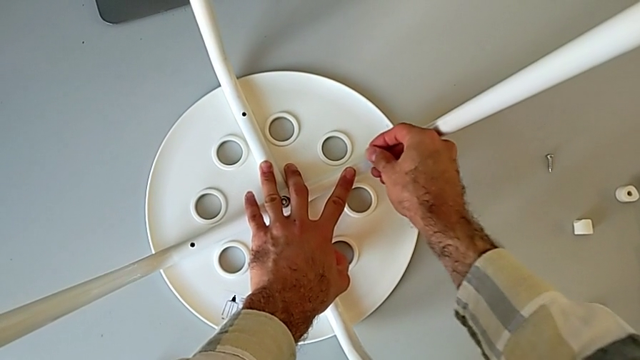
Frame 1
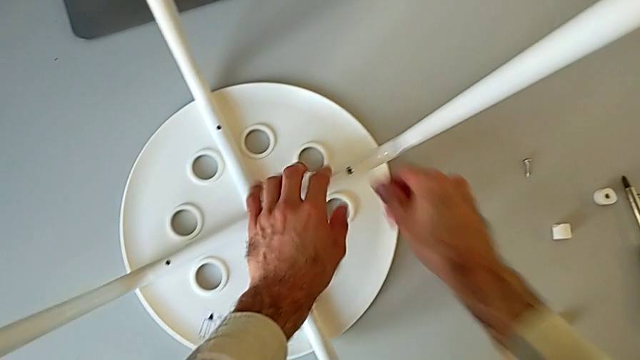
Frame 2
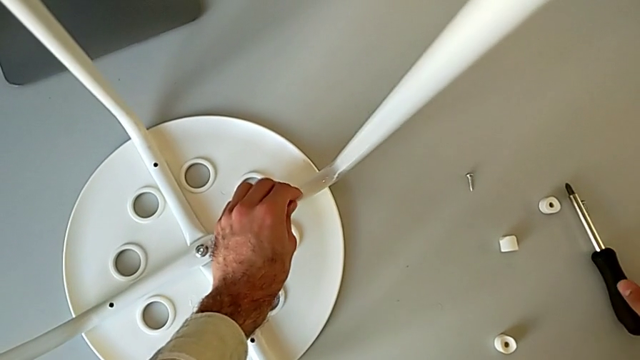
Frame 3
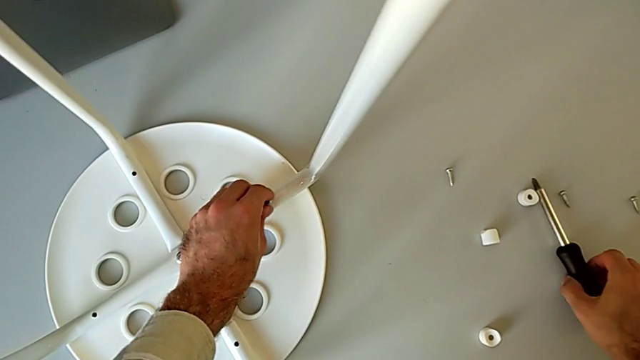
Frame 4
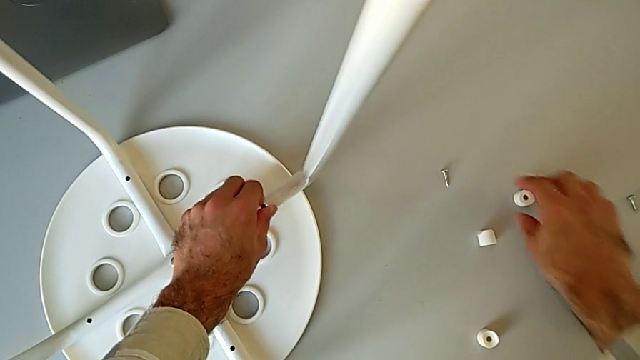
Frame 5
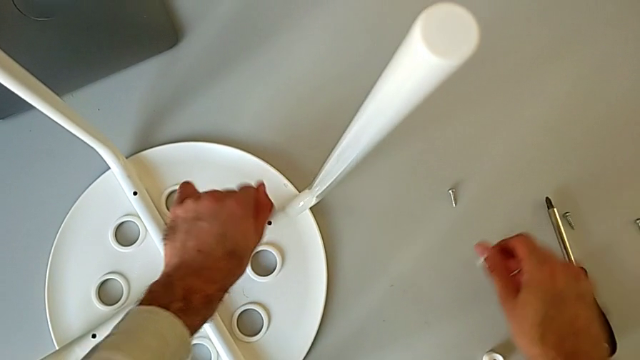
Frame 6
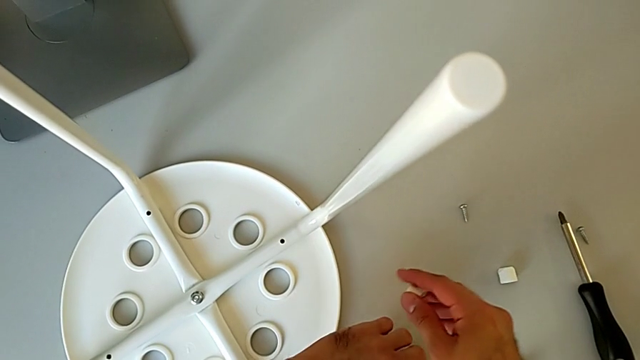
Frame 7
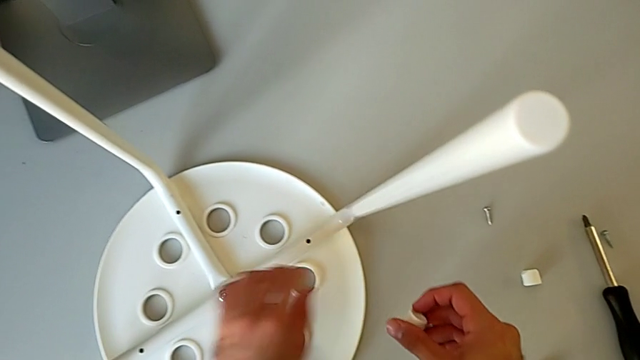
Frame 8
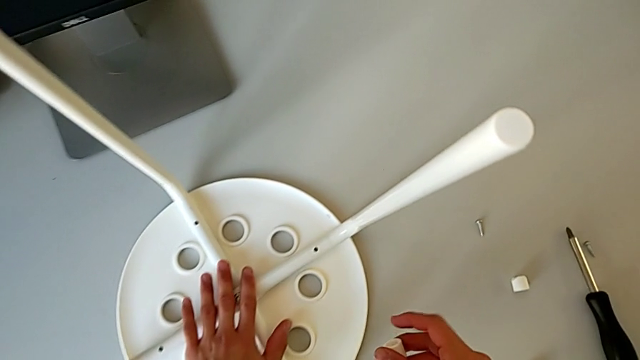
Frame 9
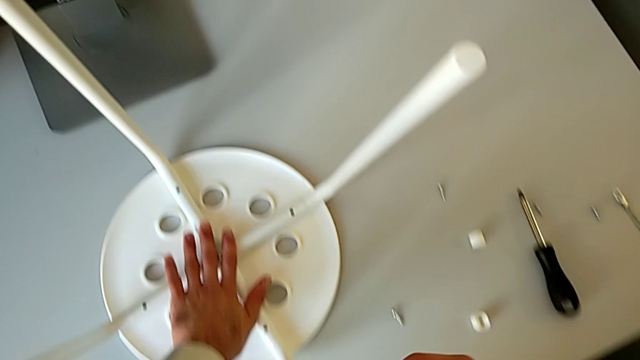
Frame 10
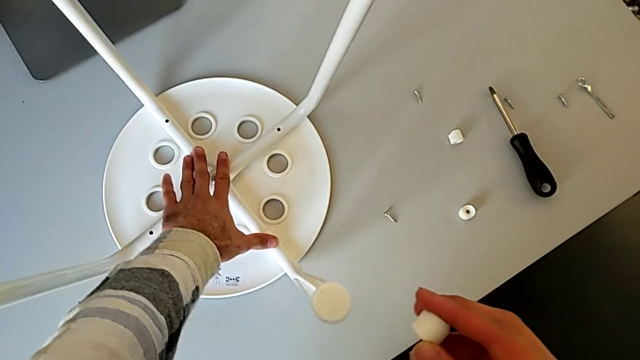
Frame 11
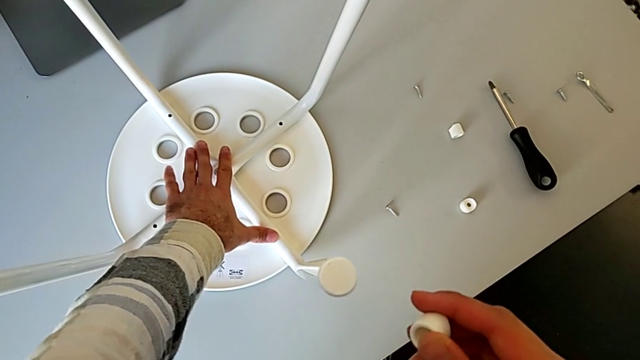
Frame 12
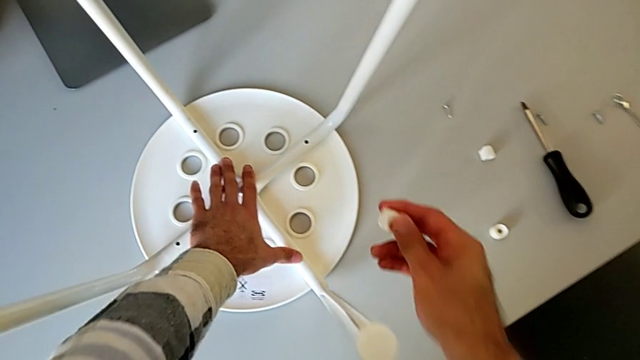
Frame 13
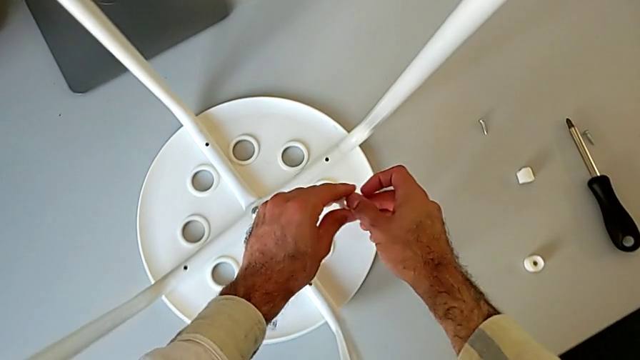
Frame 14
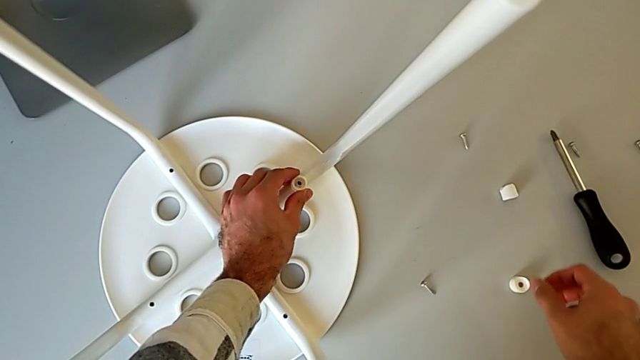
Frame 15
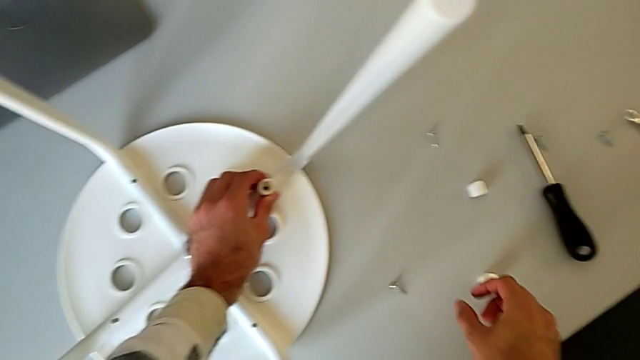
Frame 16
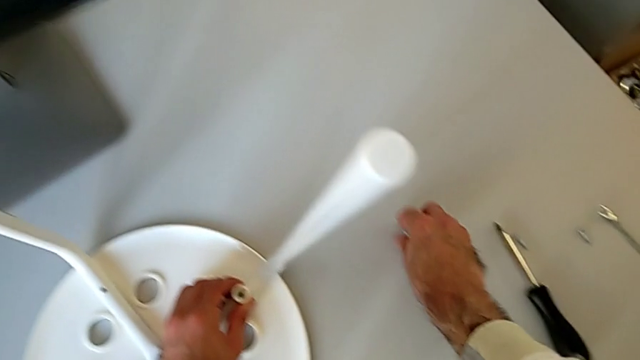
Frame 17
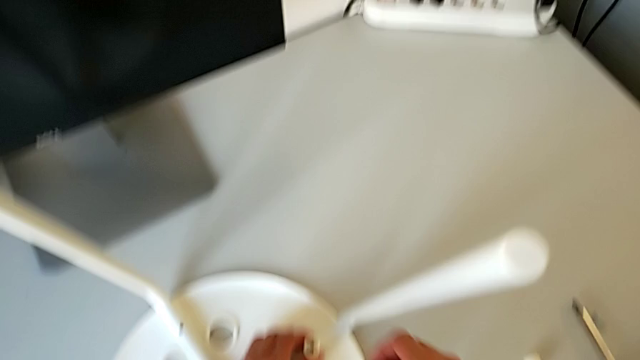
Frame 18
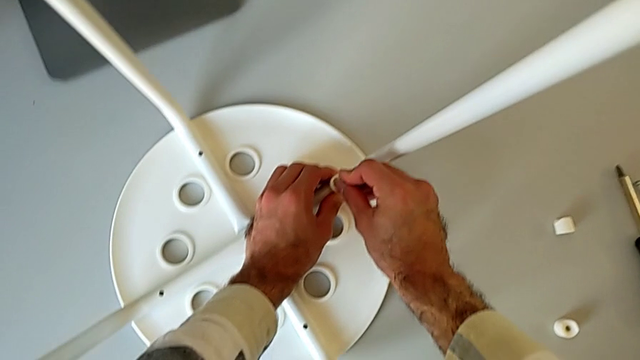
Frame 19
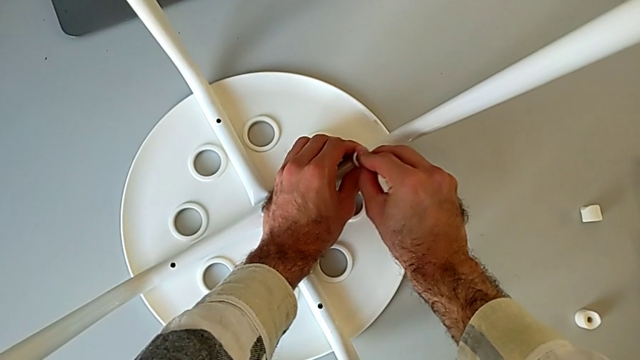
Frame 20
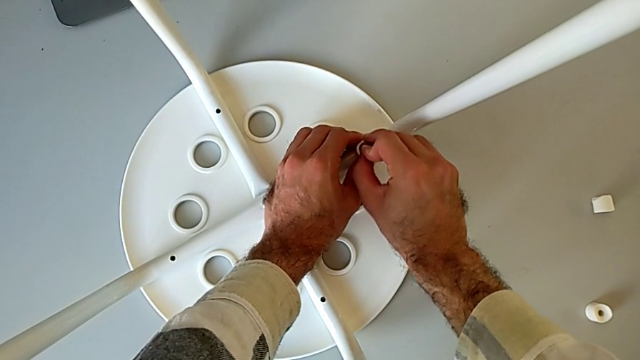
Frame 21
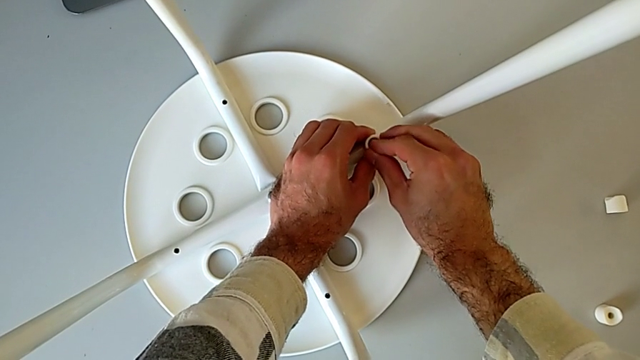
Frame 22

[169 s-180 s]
The camera wearer is assembling the seat with the legs. They inspect the screwdriver, grab the washer with the right hand, withdraw the screw with the left hand, place it, hold the washer, align it and insert the screw.

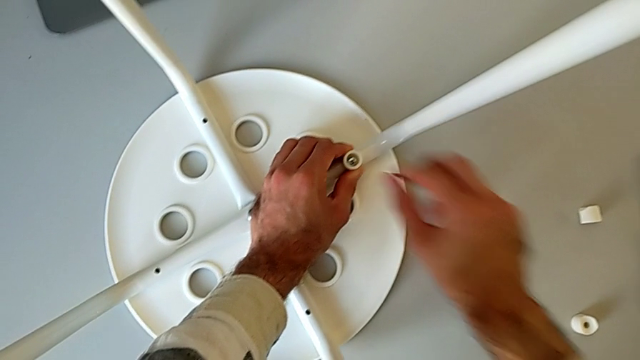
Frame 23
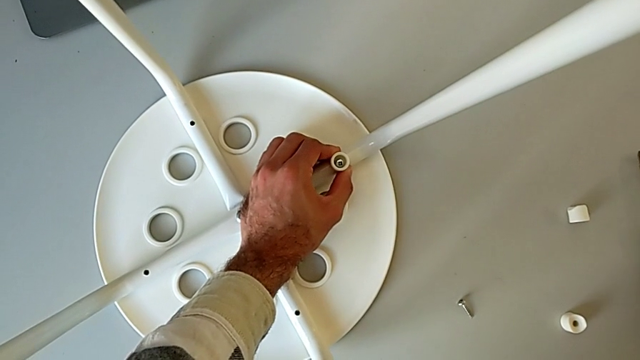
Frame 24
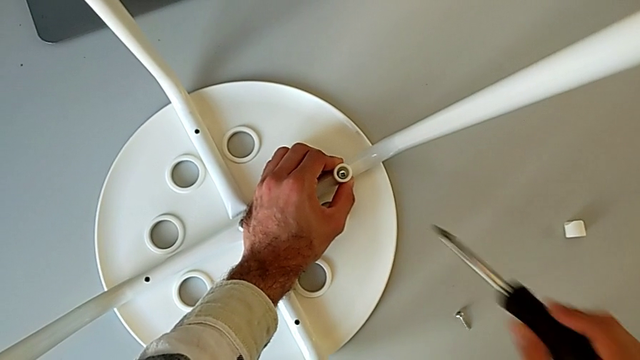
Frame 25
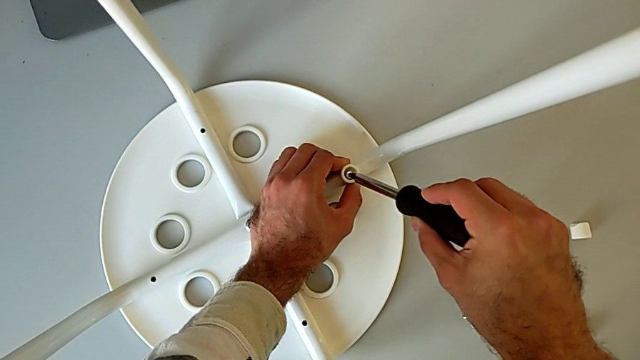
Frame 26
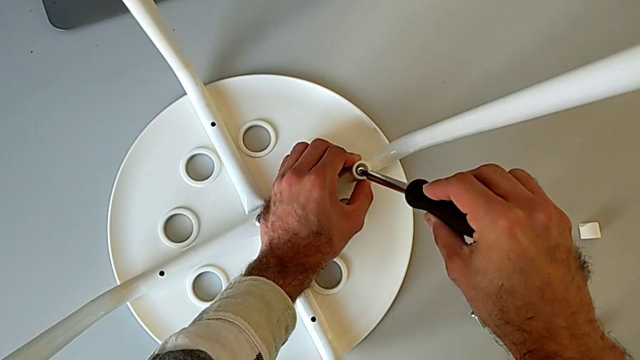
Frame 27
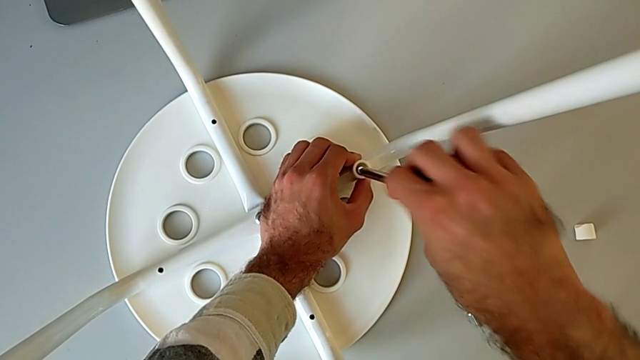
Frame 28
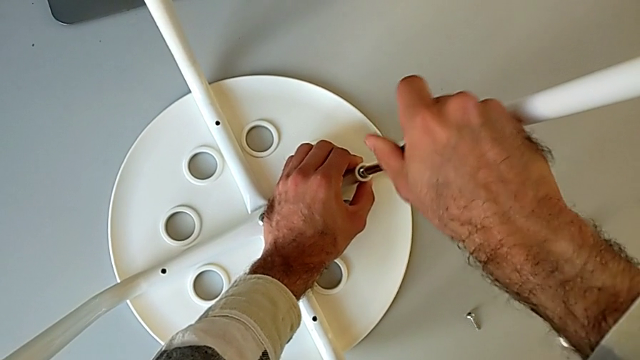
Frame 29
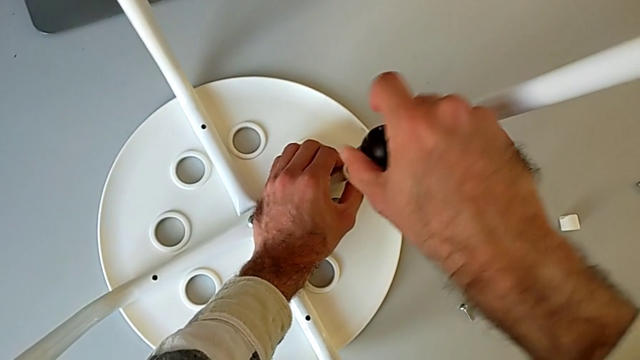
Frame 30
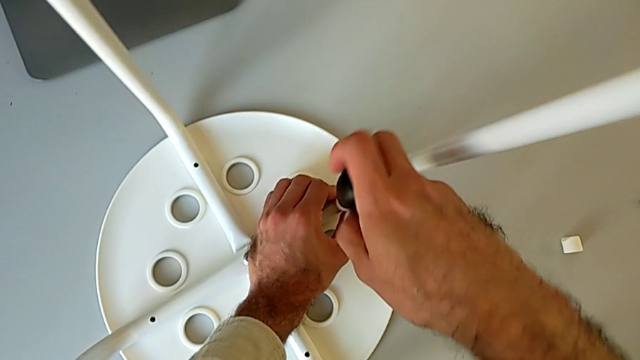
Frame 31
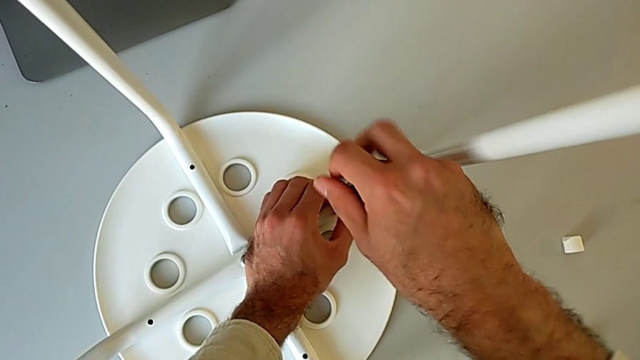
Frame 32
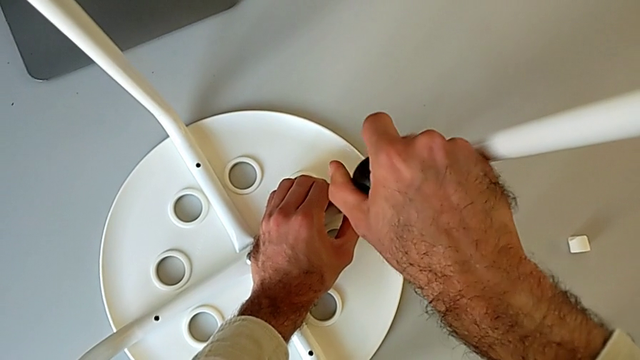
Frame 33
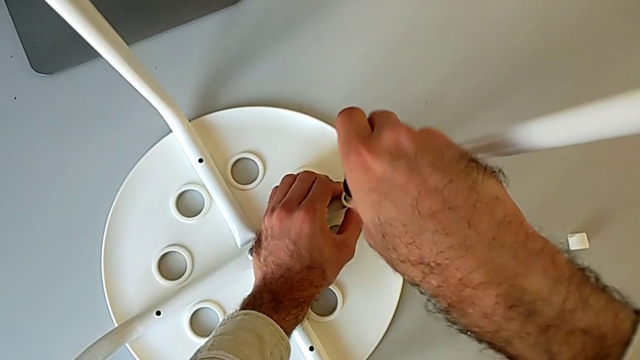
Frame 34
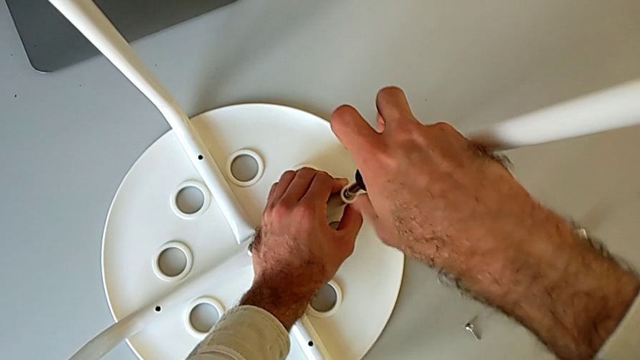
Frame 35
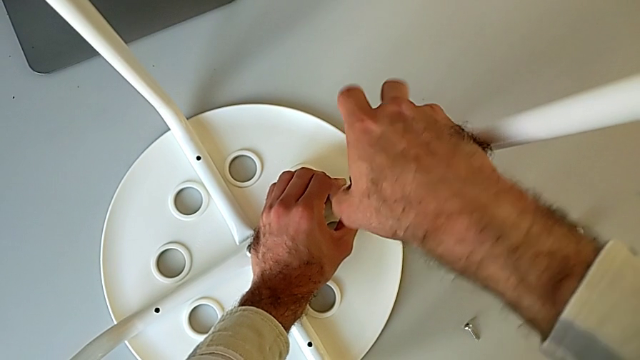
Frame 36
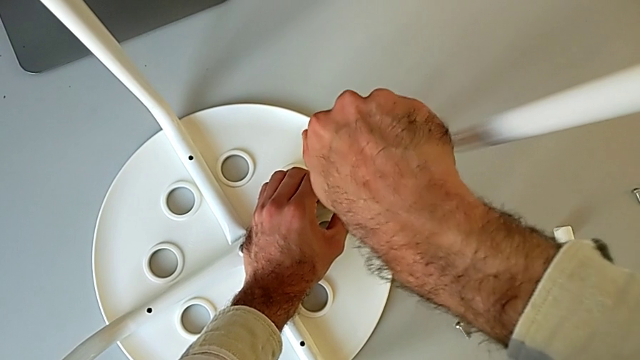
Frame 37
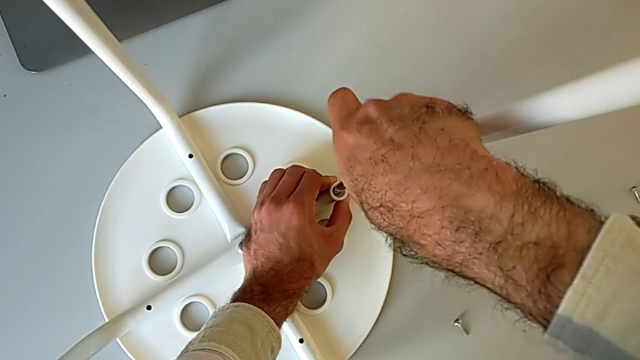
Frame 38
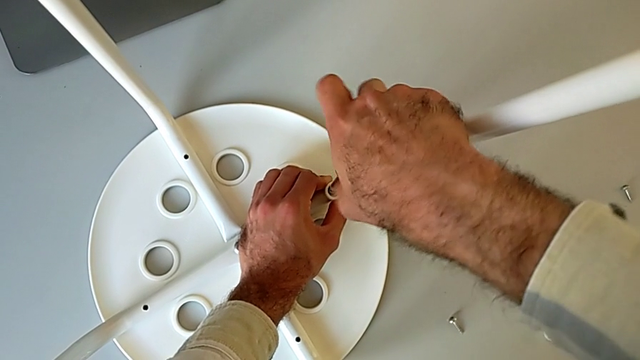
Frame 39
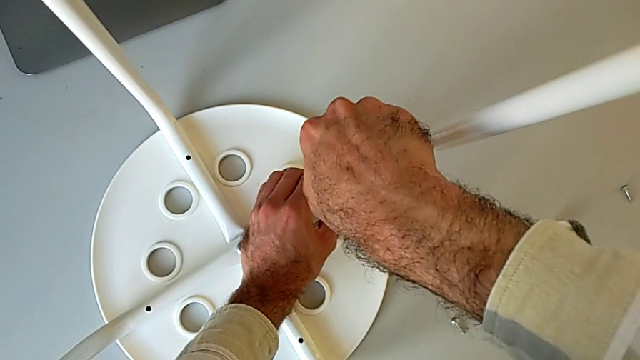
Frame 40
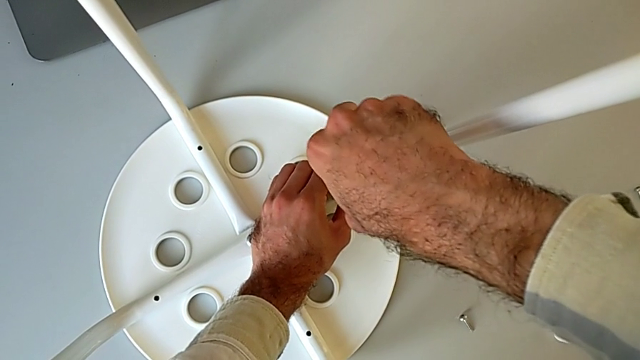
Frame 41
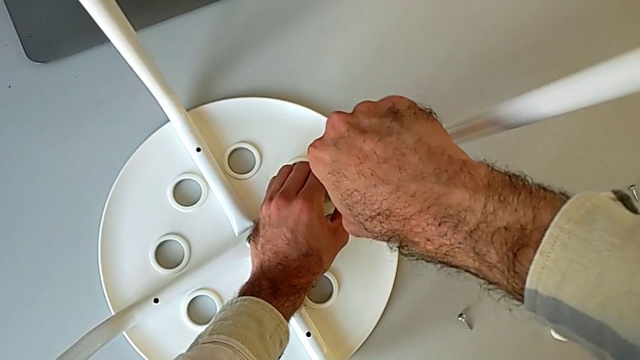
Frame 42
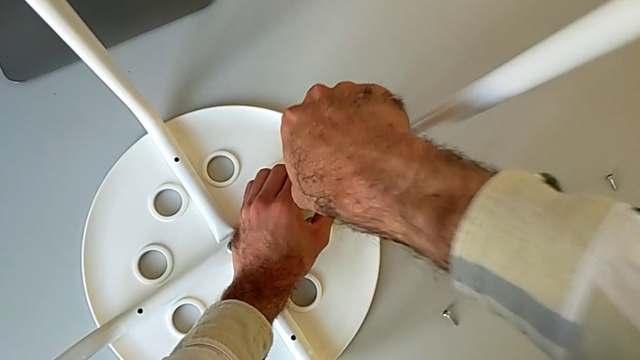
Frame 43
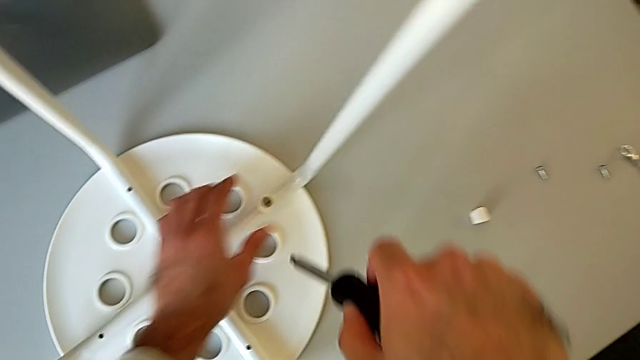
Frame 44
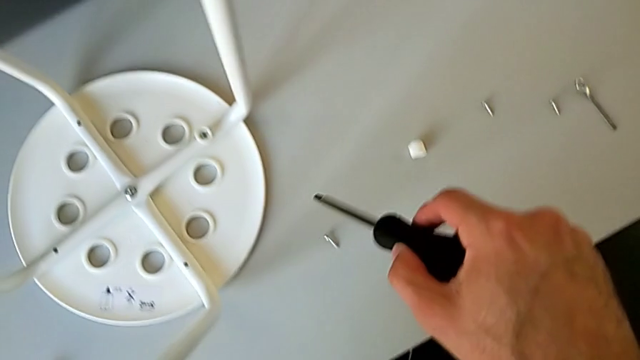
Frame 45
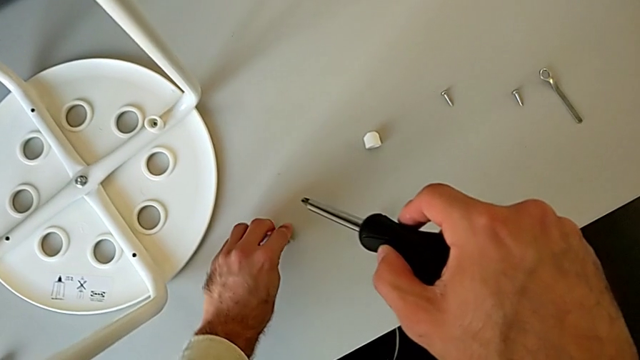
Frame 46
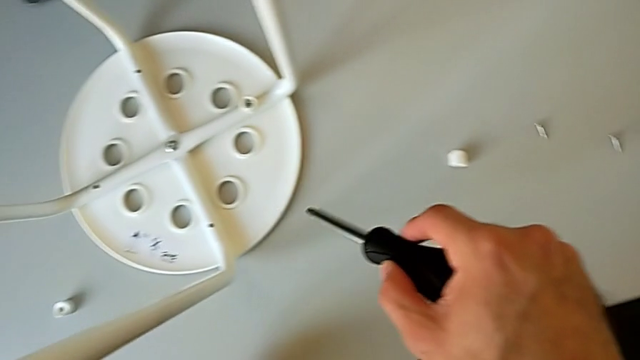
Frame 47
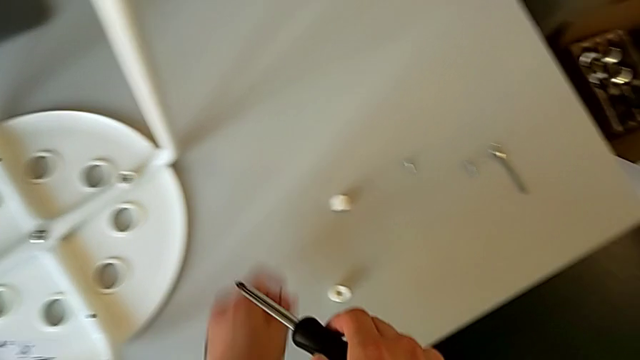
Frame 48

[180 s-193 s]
The camera wearer is assembling the seat with the legs. They grab the screwdriver, insert it, screw it, withdraw it, grab the screw and grab the washer.
